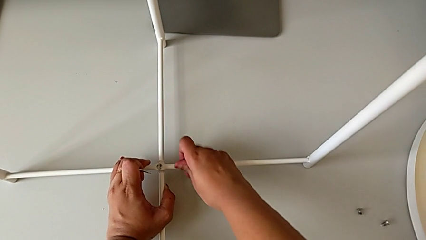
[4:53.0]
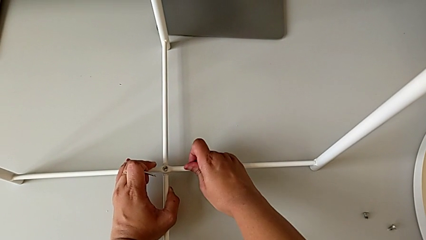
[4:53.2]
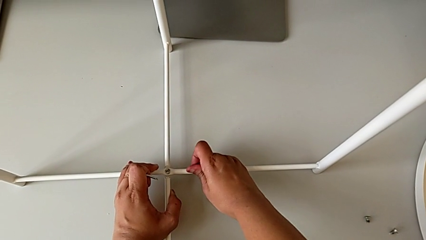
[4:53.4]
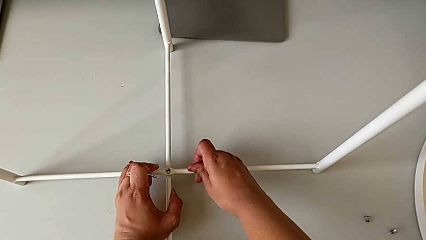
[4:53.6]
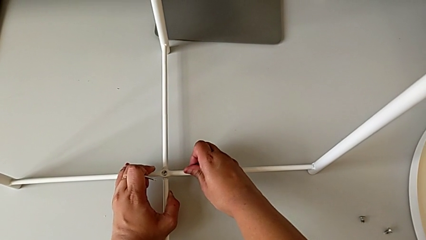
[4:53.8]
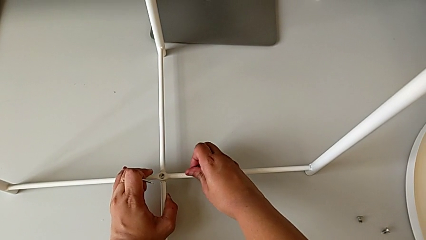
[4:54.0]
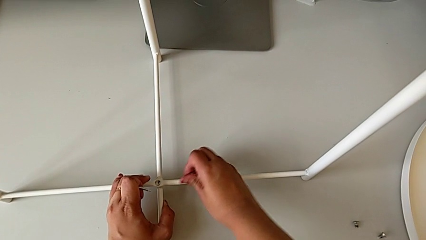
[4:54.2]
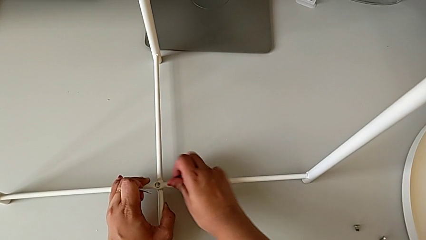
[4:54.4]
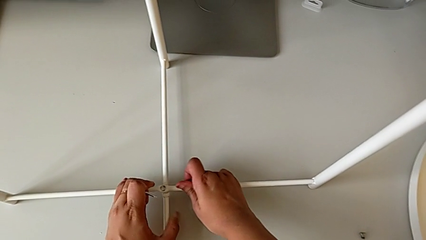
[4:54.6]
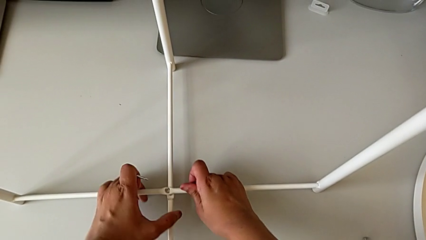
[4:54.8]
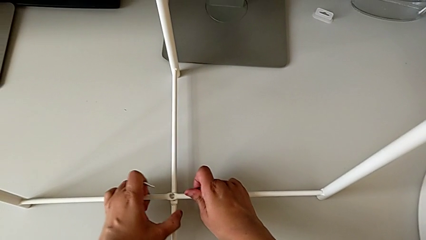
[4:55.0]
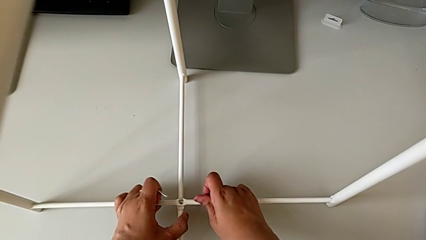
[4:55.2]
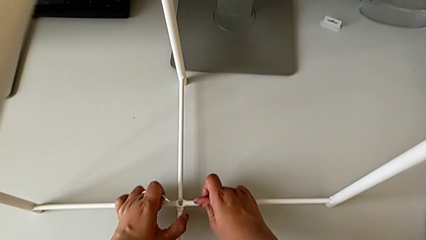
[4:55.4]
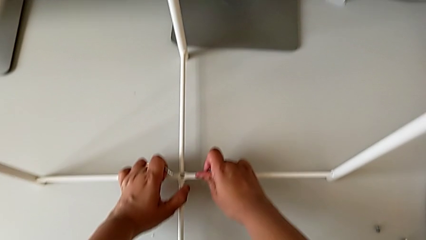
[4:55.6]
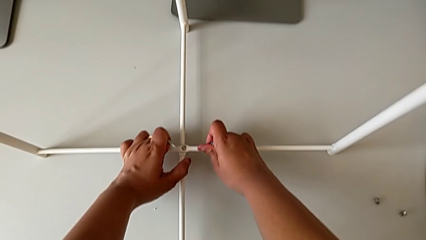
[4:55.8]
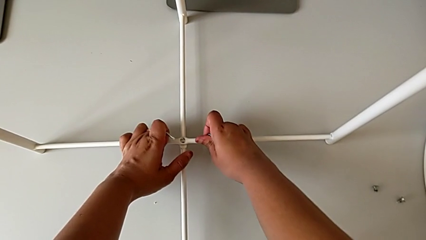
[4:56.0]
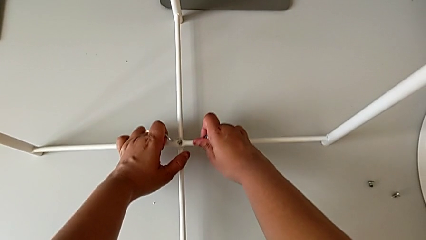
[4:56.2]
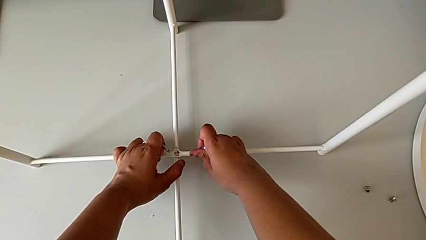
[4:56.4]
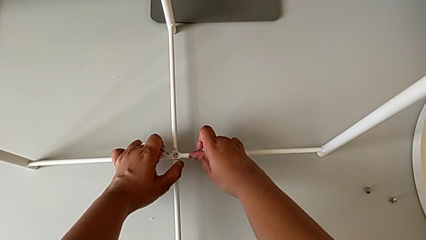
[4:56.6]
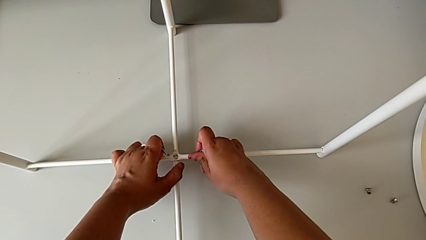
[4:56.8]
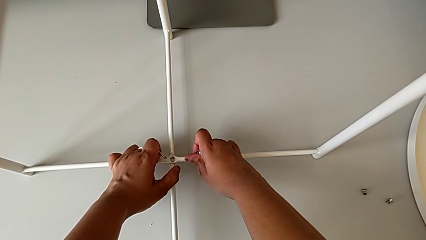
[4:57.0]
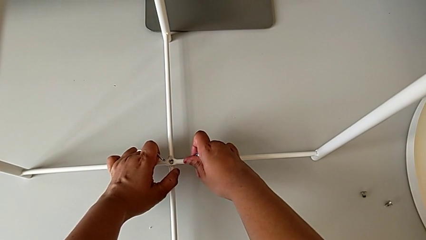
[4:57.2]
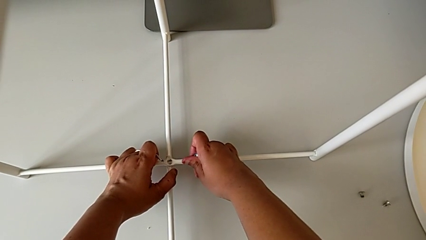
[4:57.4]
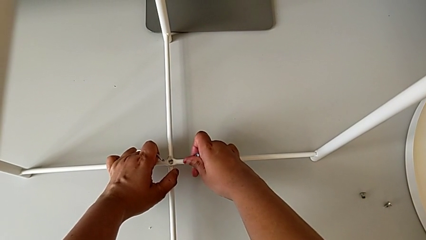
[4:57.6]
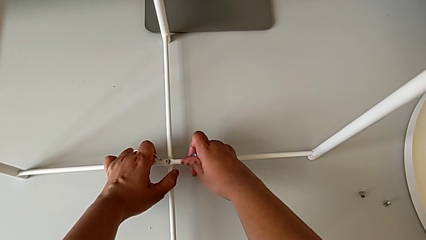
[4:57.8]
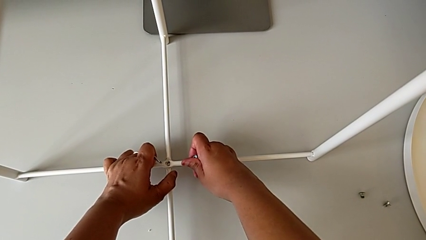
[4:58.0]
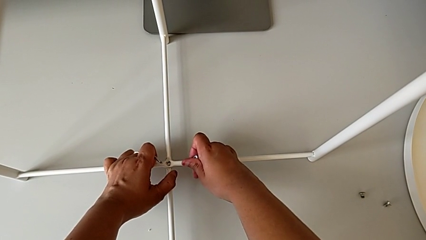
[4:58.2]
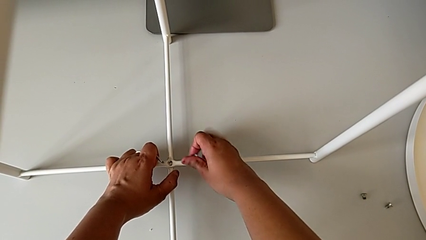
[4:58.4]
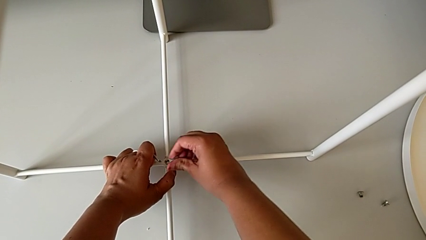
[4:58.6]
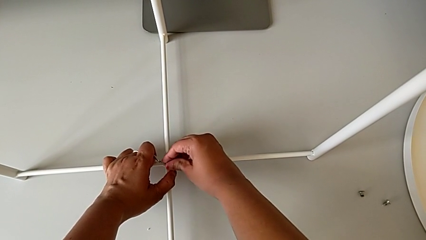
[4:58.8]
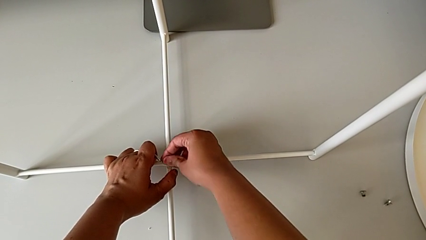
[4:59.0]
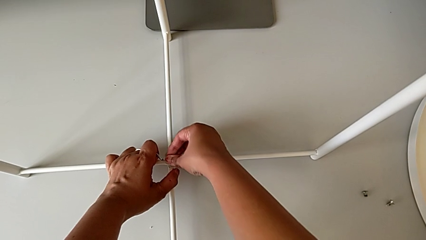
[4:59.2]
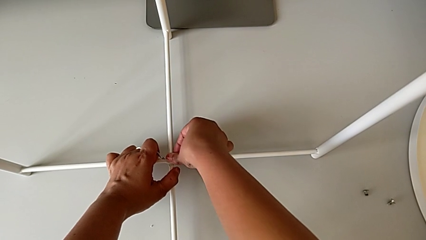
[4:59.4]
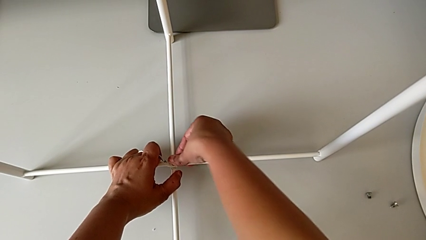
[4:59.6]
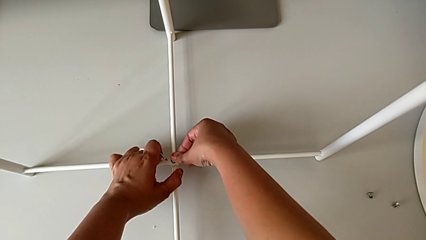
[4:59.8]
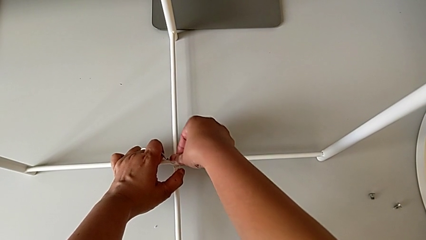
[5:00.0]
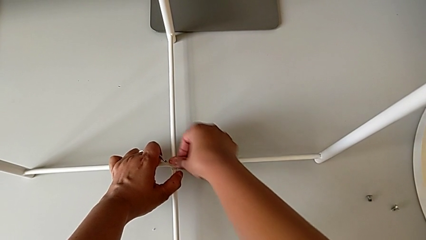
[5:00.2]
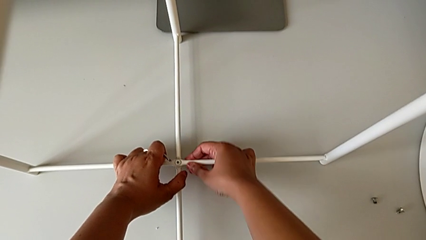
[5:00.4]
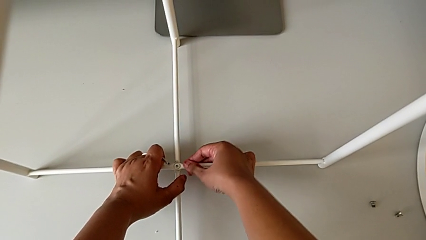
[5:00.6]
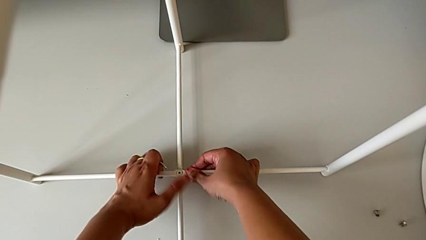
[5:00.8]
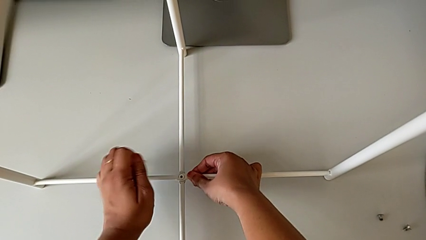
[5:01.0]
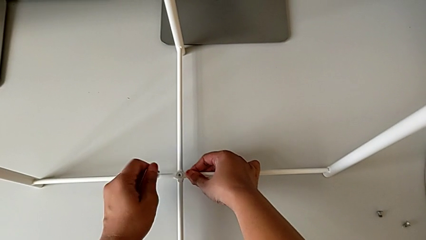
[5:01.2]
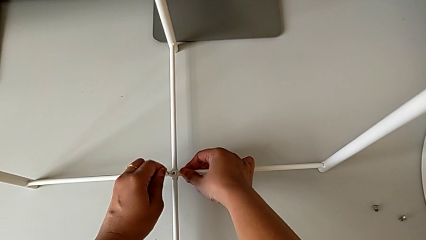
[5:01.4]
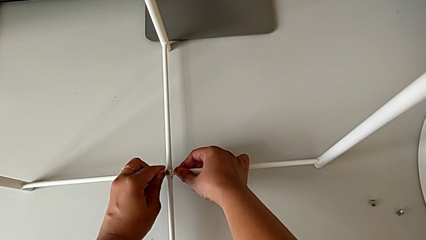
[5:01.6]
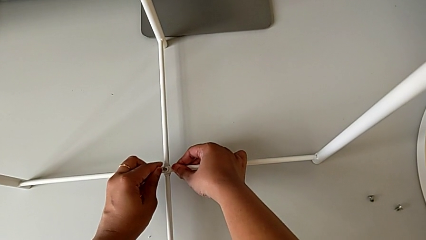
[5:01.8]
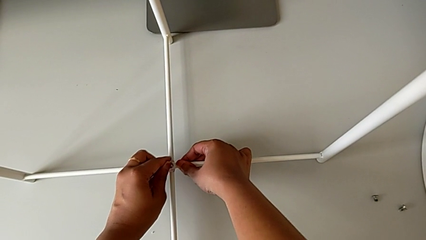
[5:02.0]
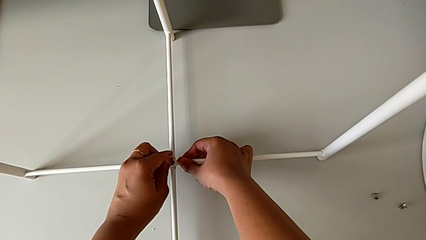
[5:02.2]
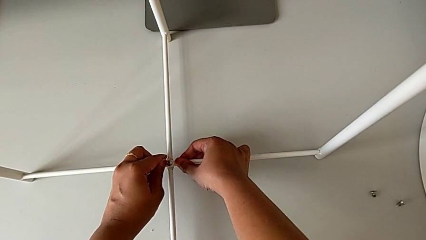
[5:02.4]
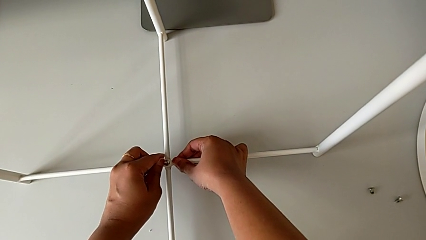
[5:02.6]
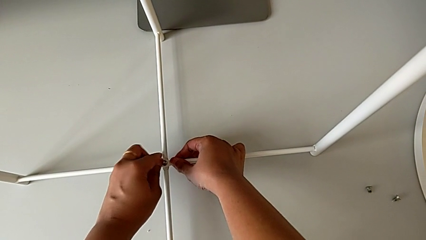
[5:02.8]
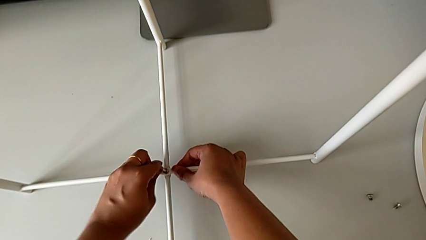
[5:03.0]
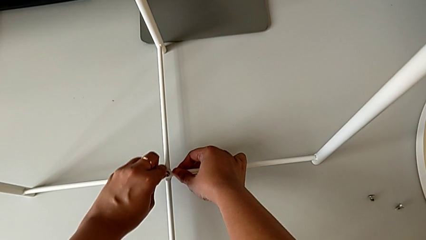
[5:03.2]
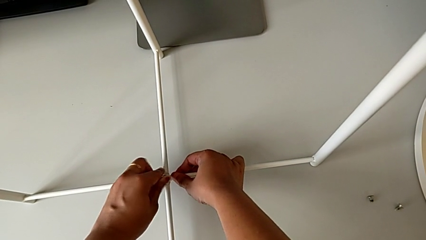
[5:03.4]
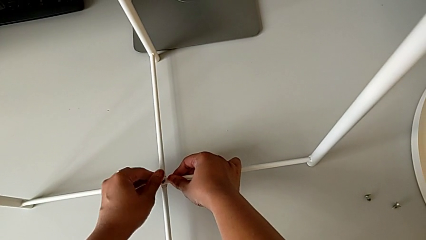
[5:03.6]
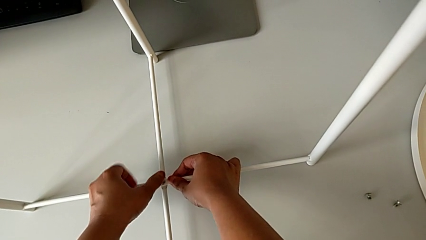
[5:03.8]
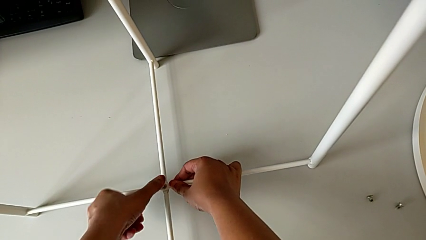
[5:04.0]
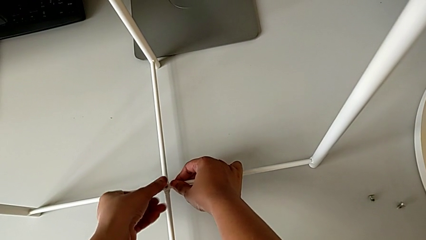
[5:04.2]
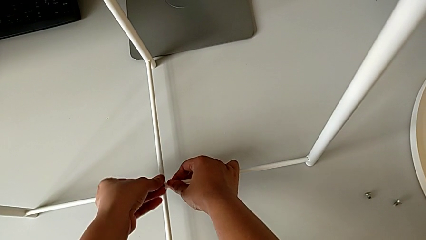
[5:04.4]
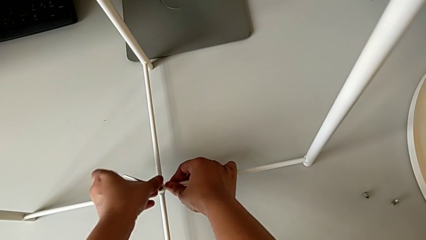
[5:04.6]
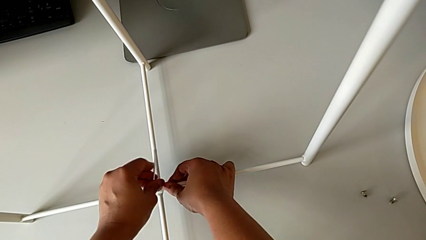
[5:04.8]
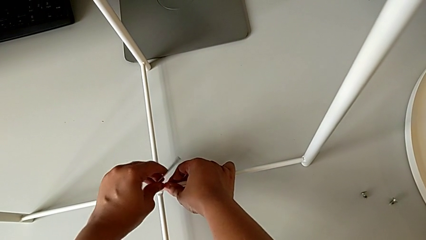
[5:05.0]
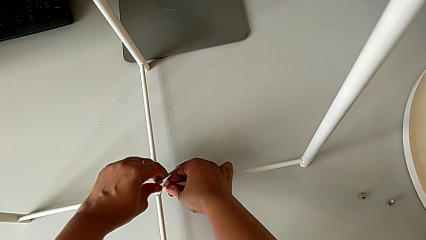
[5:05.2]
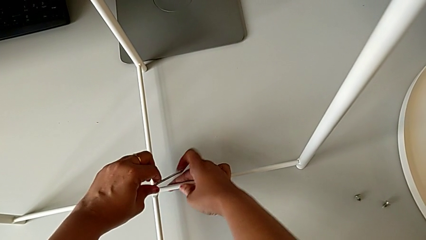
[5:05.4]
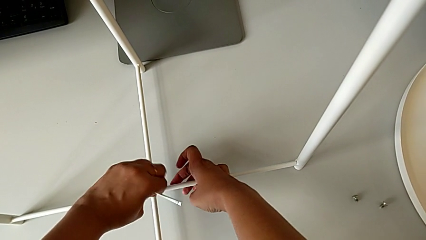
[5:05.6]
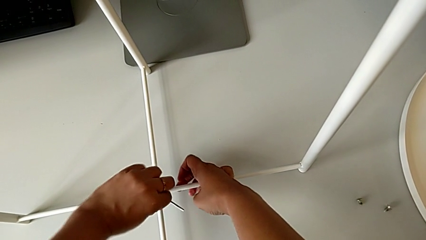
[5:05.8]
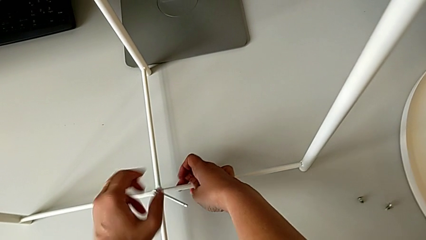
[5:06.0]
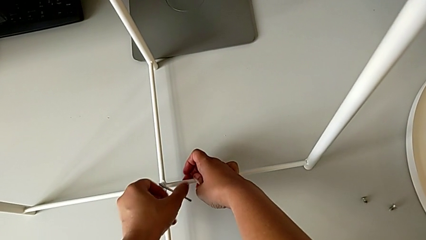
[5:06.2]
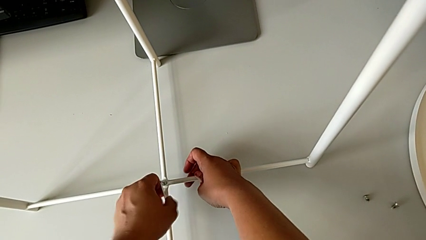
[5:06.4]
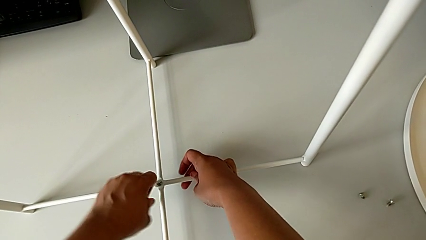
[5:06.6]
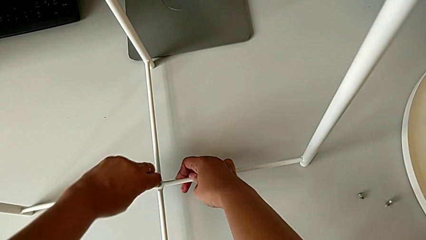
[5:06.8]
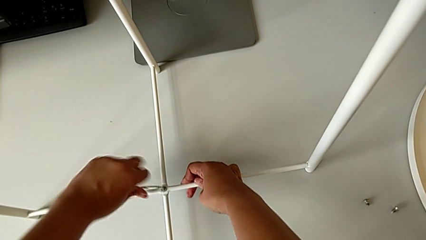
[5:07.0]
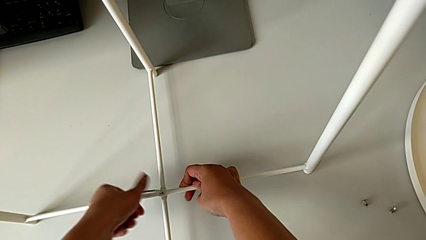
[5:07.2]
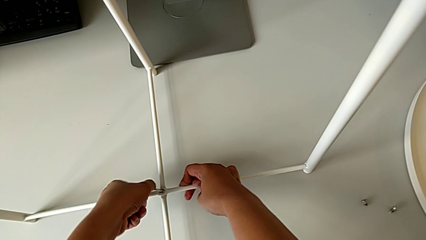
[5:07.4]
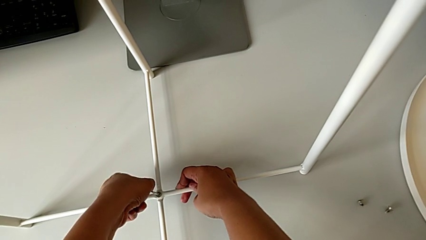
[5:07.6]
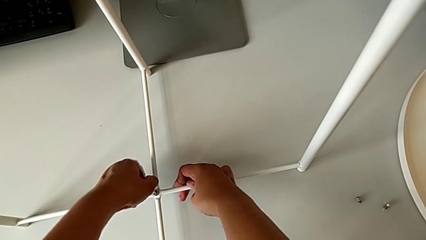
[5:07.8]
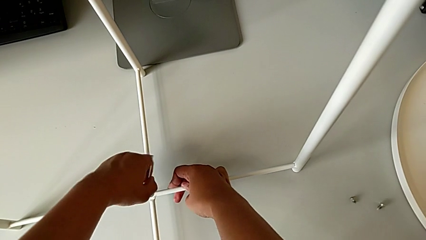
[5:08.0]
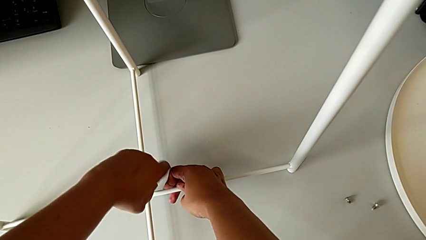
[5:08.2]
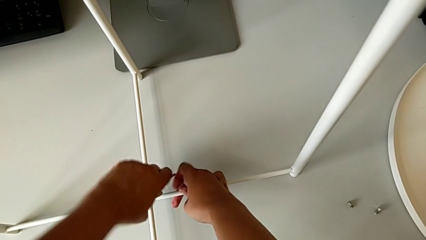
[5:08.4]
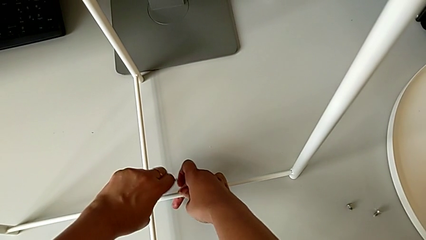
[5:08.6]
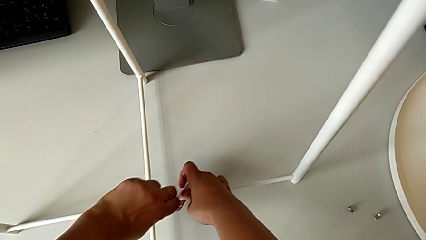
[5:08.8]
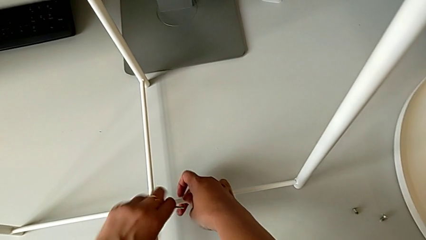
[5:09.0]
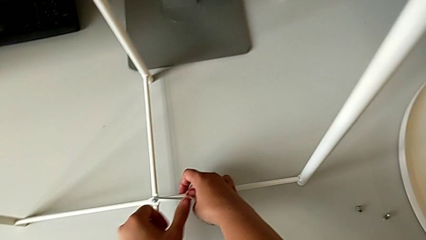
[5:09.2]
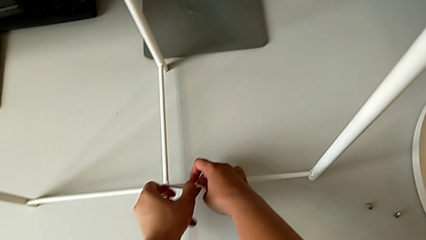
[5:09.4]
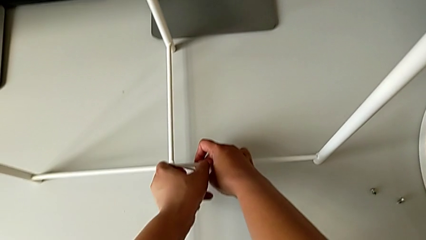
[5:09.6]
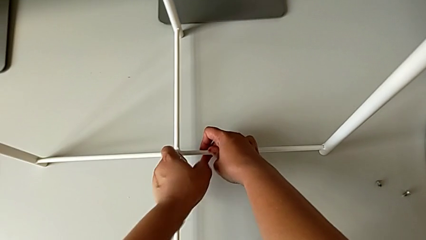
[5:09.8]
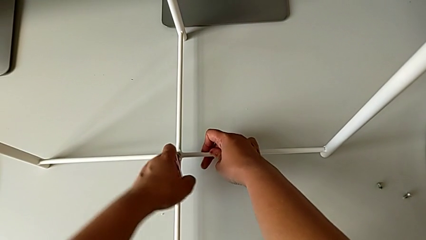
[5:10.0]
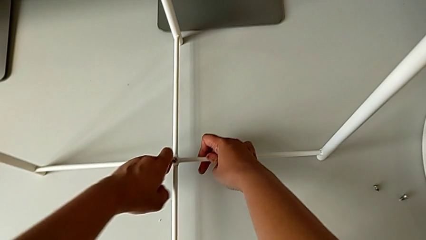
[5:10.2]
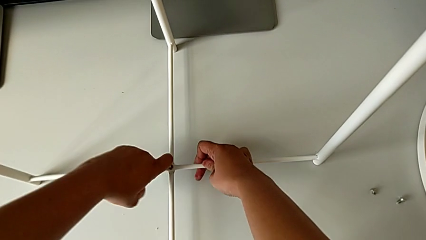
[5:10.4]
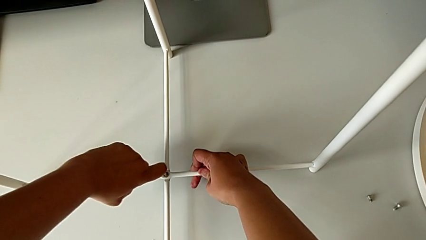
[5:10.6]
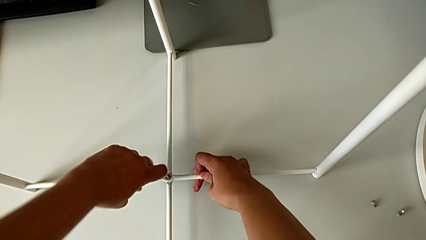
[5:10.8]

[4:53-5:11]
The camera wearer is assembling the bottom screw into the legs. They align the leg twice, insert the hex socket head, insert the Allen wrench and begin to screw the hex socket head.
